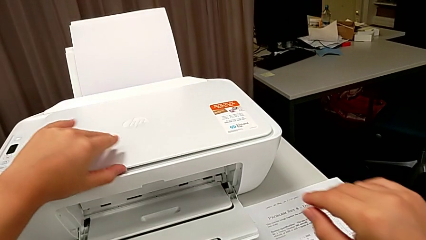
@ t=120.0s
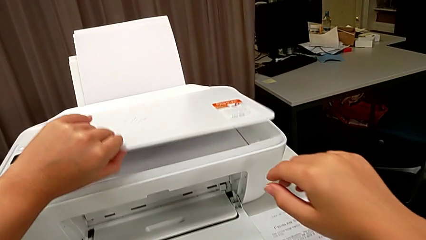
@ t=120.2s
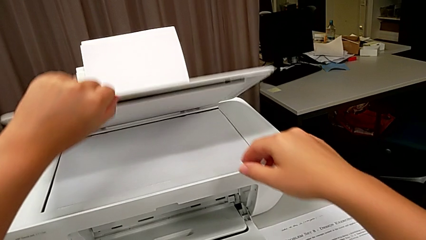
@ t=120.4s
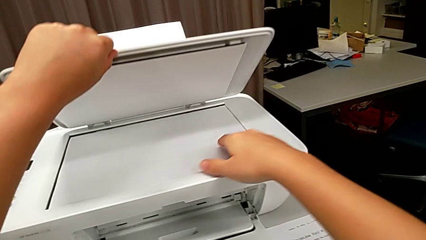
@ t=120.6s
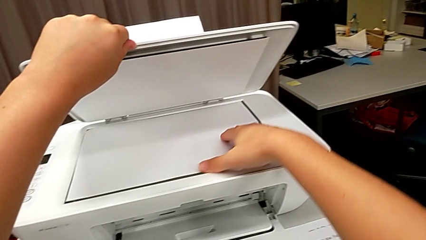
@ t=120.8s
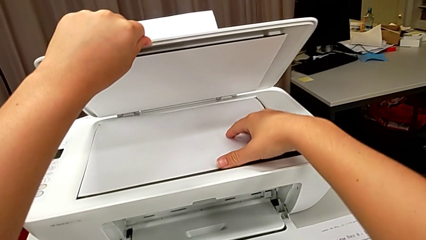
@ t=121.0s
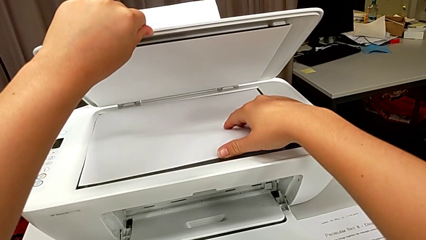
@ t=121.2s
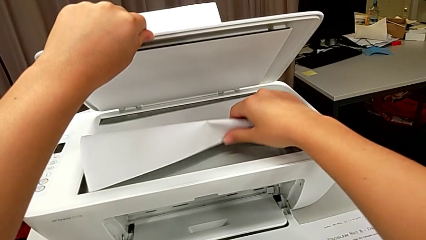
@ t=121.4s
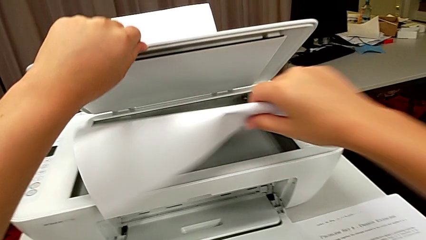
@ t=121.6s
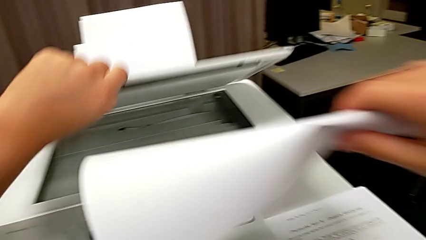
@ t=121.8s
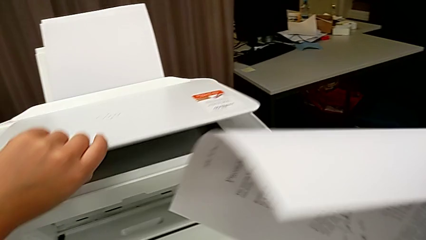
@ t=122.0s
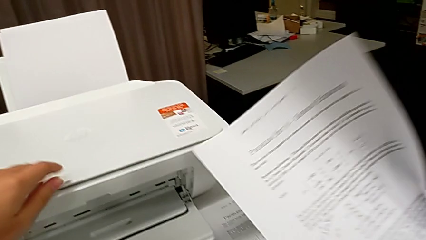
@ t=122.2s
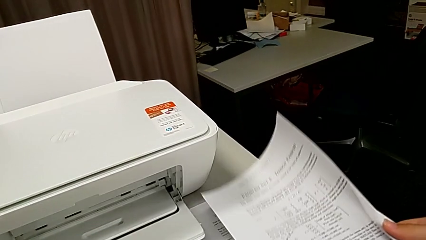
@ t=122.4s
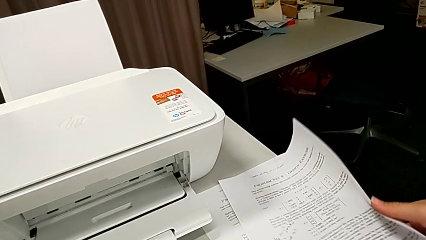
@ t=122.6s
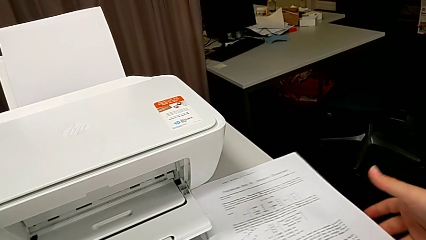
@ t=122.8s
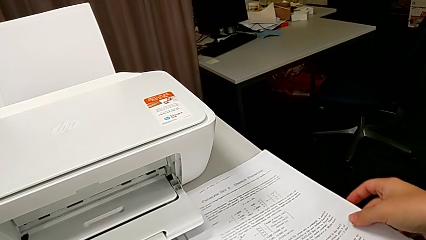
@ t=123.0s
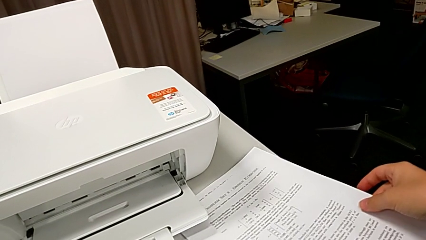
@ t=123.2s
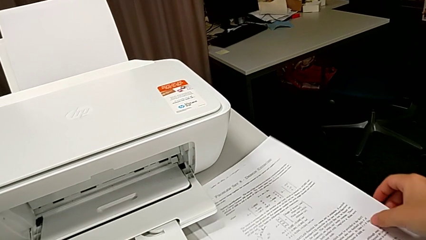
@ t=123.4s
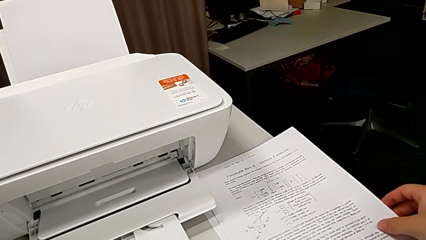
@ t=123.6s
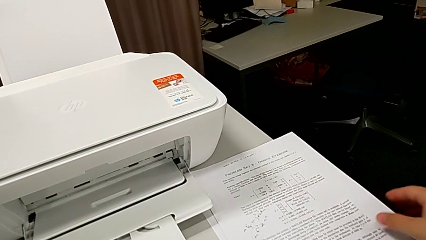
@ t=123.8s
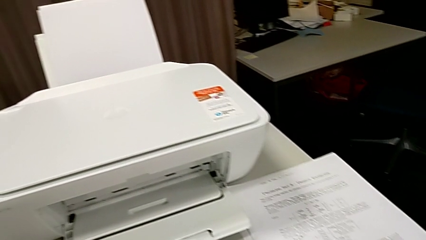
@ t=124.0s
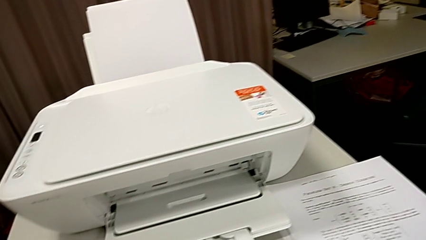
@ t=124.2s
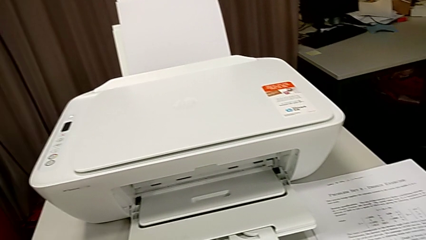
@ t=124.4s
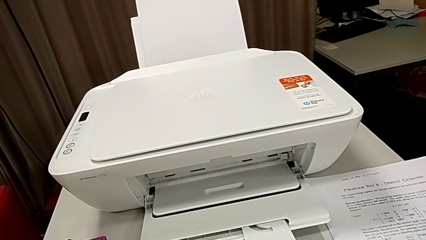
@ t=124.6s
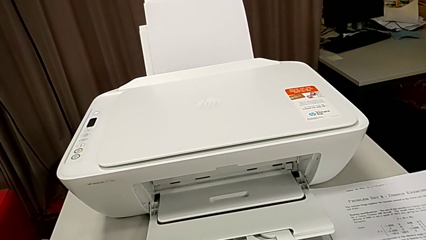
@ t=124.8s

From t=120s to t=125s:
The camera wearer is copying a paper that is black and white. They open the copy gate, grab the paper stack and place it.

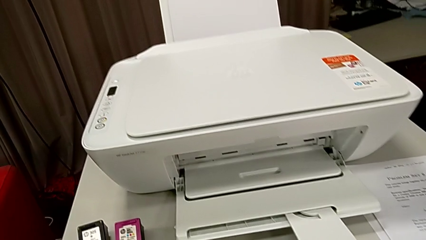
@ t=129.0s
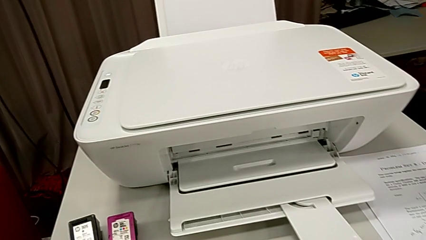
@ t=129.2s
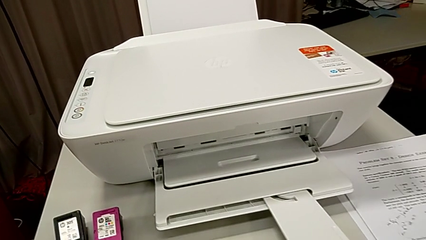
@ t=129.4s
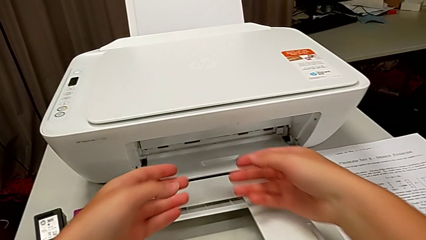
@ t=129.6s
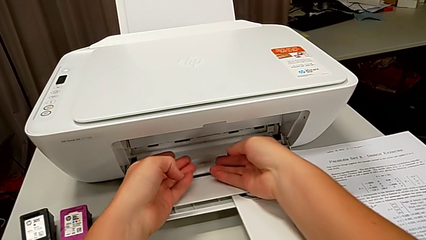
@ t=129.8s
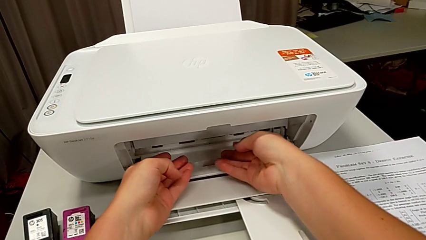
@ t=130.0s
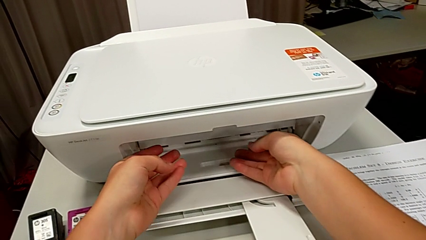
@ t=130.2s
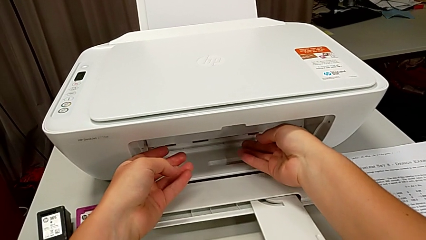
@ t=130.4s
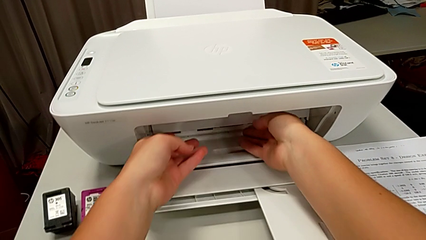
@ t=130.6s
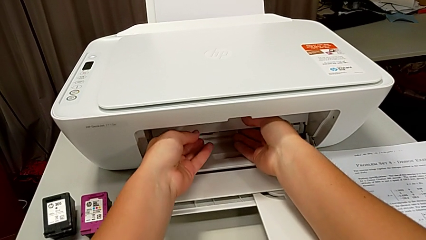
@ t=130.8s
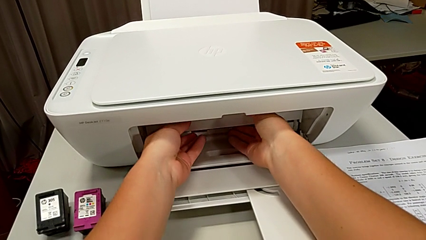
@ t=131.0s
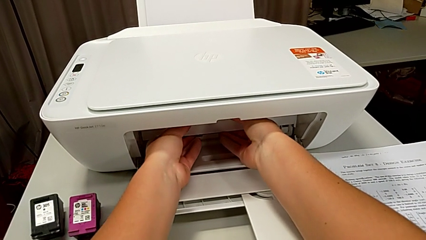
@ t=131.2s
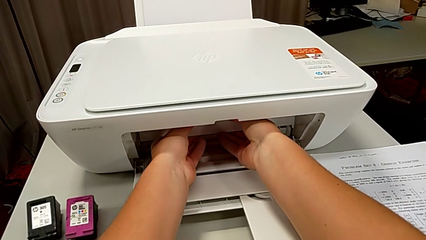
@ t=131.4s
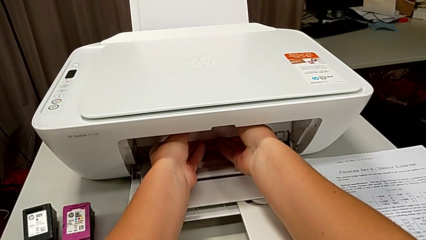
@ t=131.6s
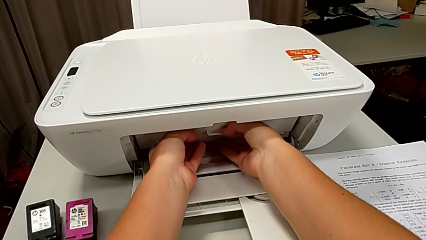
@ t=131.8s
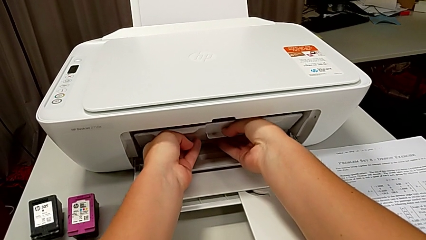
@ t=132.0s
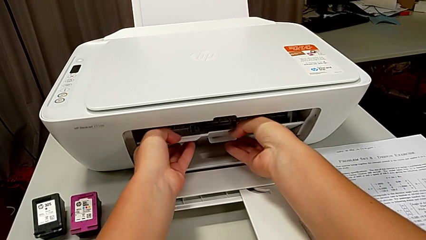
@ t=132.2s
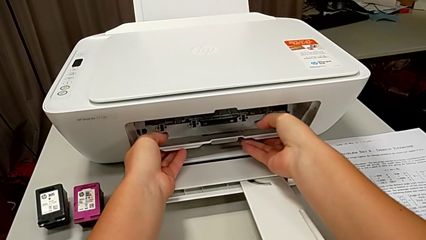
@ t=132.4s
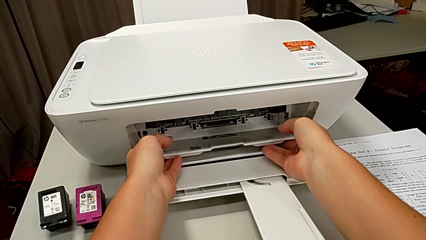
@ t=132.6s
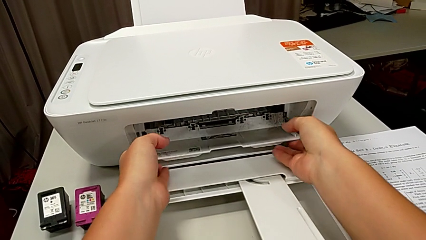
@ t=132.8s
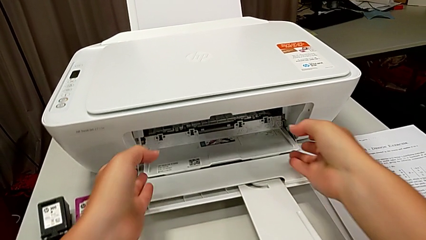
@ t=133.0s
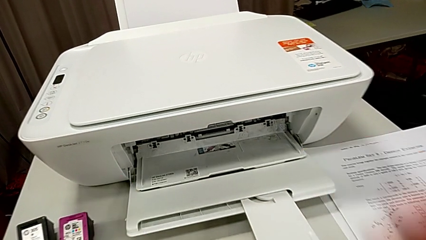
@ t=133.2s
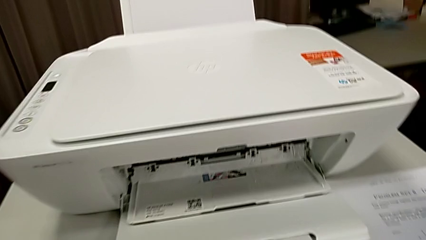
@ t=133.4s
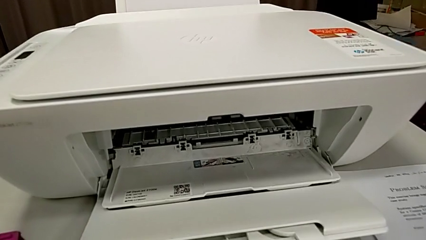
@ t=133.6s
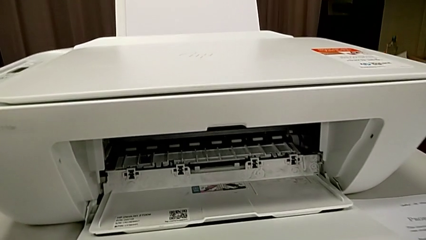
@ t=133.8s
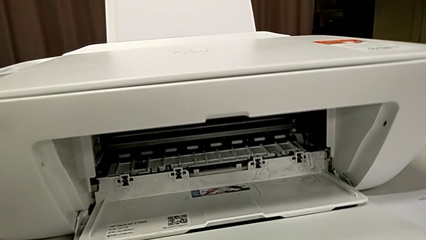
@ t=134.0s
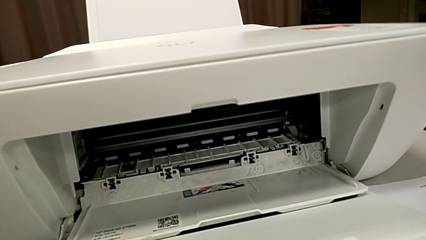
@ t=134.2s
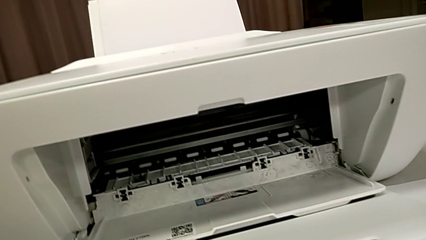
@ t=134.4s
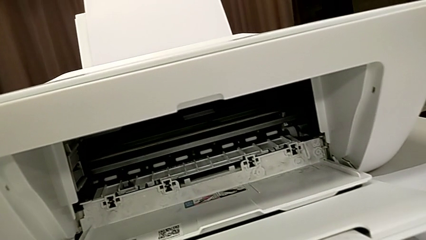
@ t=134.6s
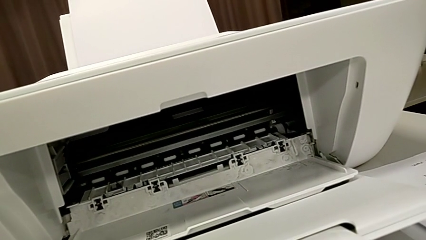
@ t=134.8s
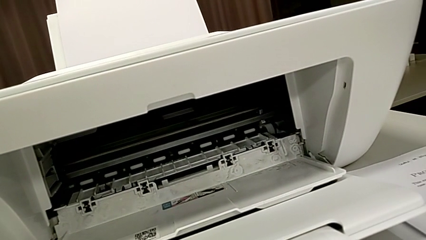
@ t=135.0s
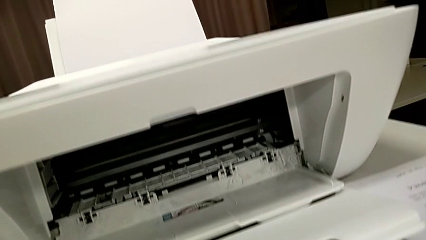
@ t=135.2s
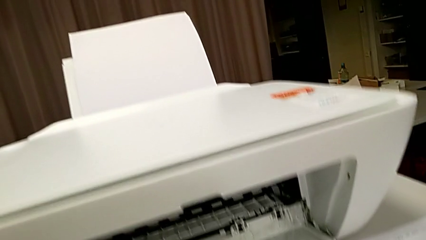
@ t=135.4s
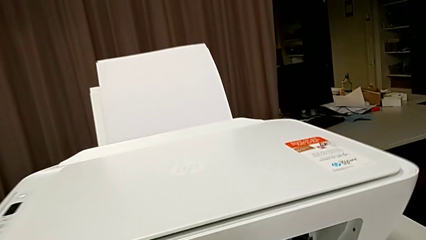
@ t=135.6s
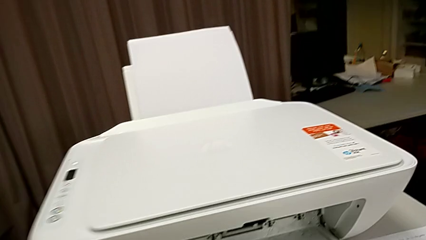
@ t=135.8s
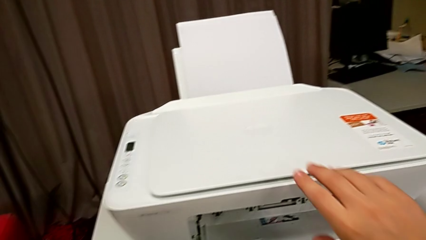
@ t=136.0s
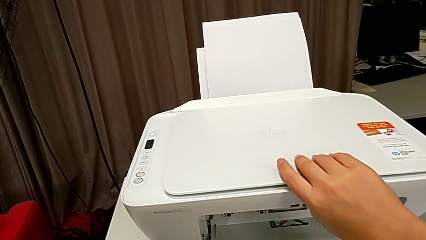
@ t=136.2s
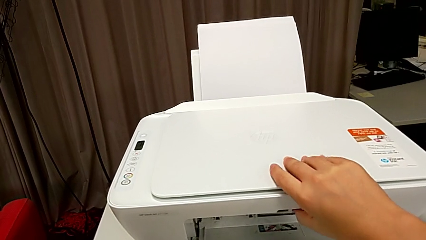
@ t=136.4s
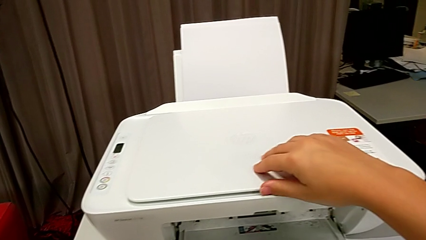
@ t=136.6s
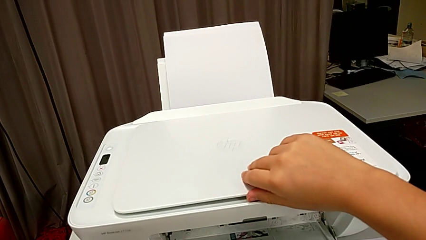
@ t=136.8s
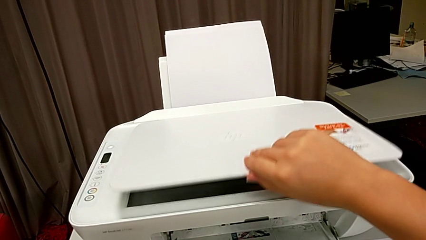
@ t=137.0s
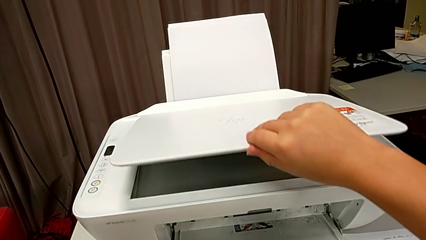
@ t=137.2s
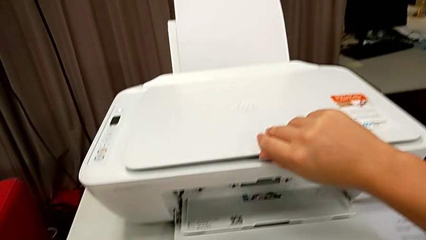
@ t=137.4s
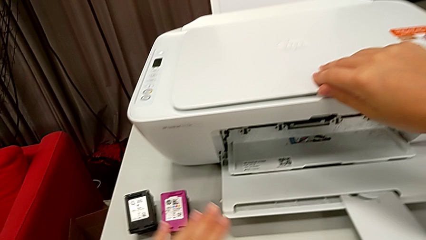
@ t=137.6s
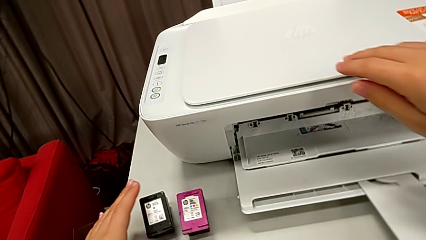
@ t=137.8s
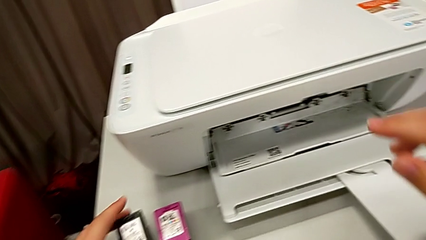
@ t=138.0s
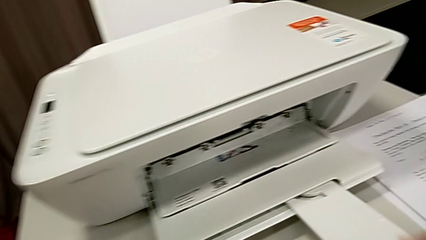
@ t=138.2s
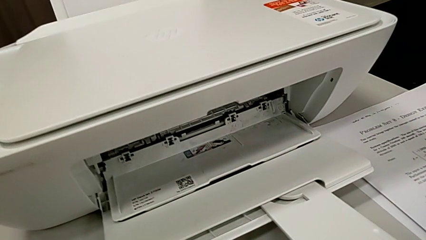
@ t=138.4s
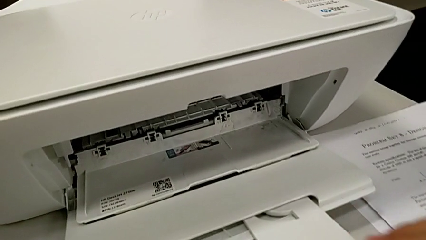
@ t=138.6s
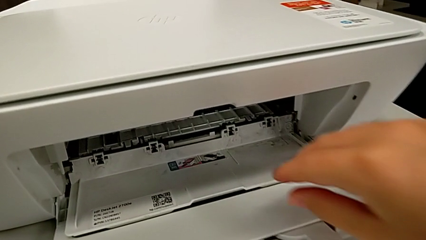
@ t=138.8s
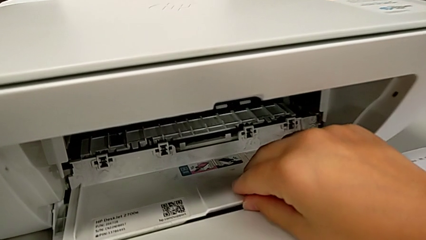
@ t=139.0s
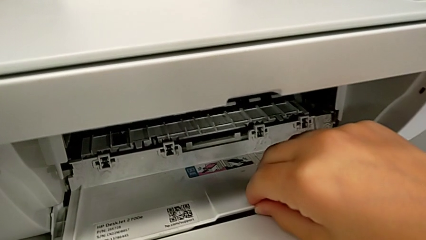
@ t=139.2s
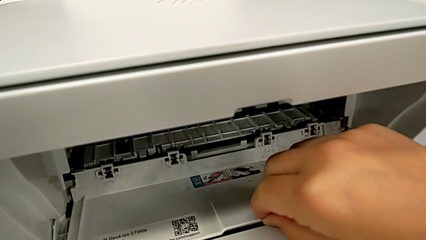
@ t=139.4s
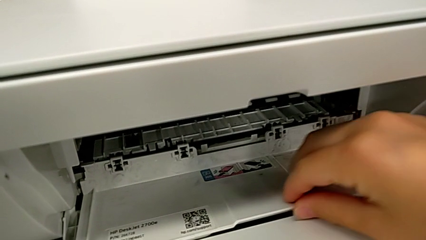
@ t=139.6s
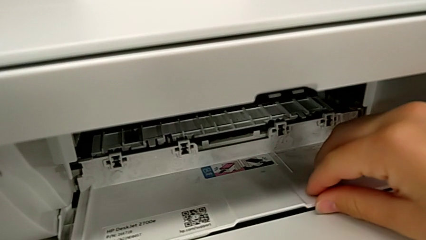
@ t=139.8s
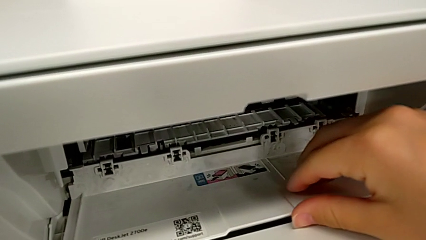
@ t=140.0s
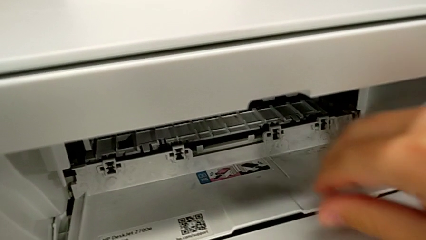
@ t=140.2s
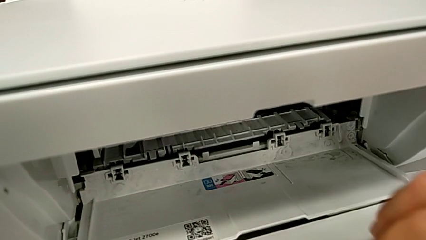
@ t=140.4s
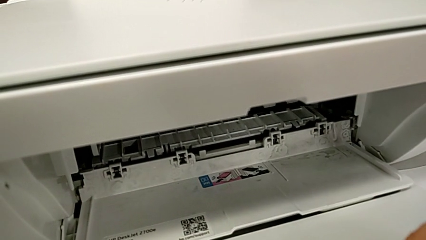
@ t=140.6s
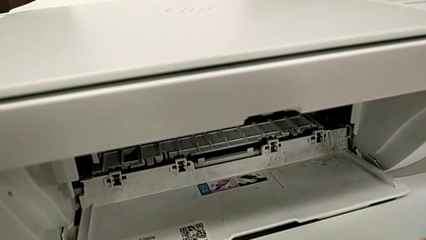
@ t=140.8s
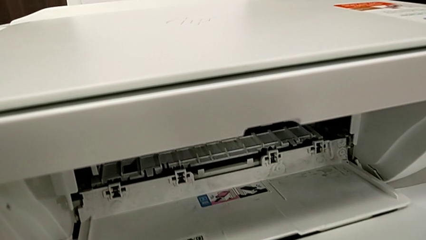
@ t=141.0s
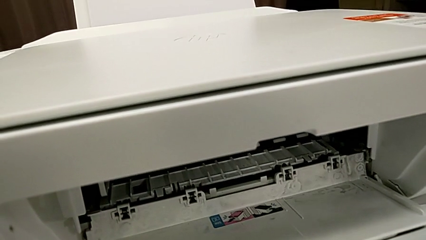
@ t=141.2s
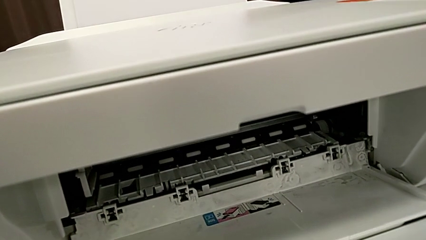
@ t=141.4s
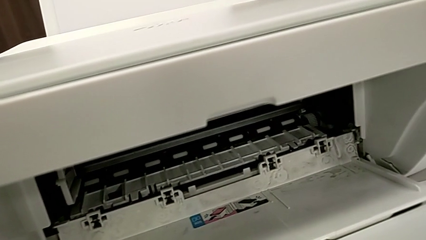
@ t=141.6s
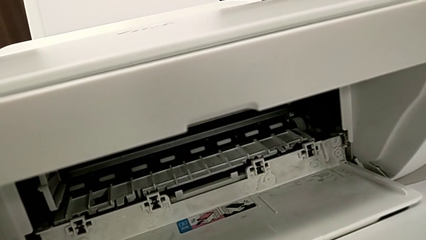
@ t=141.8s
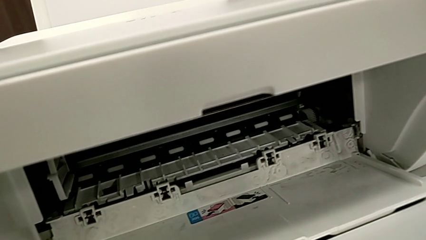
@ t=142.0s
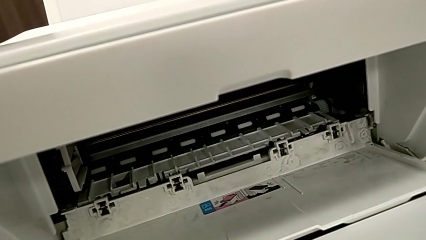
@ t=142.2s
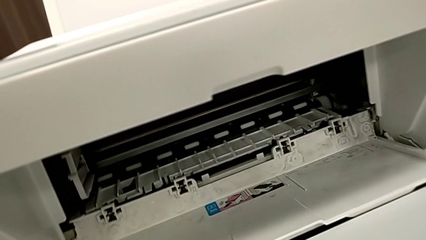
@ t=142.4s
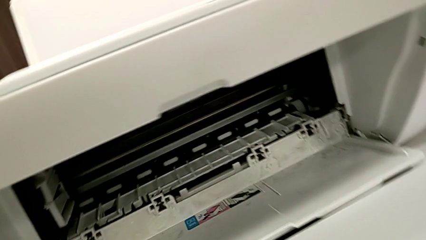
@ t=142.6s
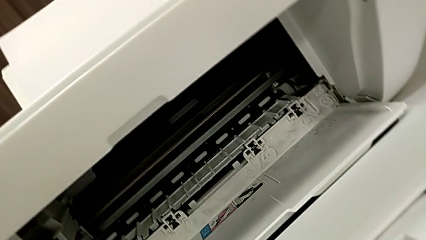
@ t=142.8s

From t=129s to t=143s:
The camera wearer is exchanging color and black printer cartridges. They grab the cartridge gate, pull it, open the copy gate, close it, grab the black ink cartridge and touch the printer.
